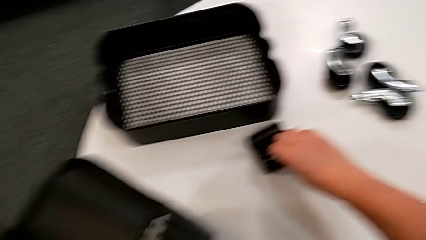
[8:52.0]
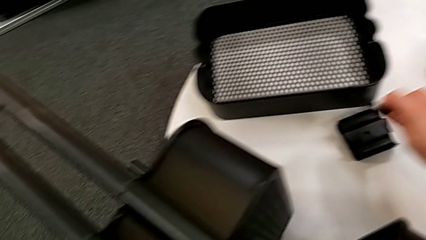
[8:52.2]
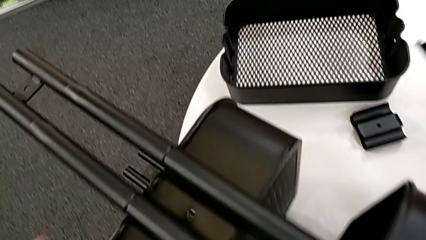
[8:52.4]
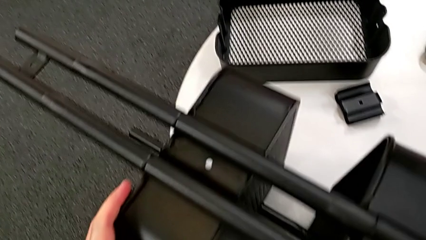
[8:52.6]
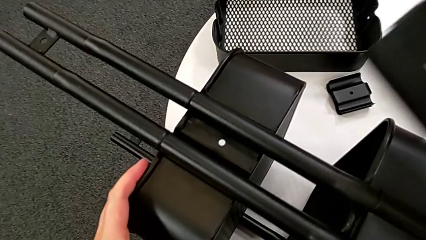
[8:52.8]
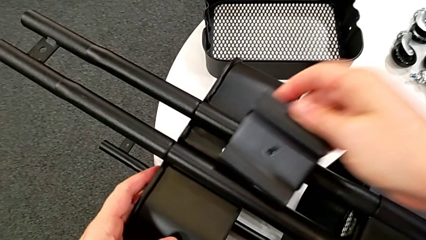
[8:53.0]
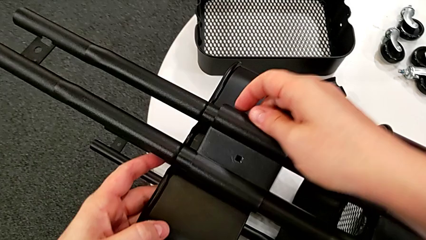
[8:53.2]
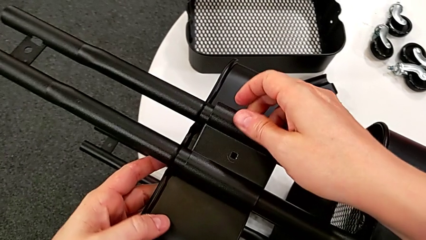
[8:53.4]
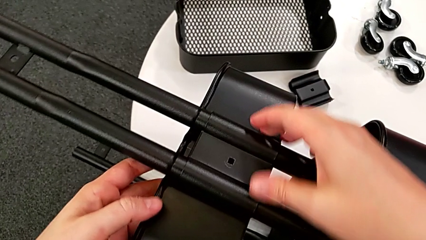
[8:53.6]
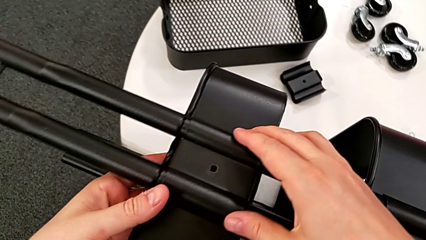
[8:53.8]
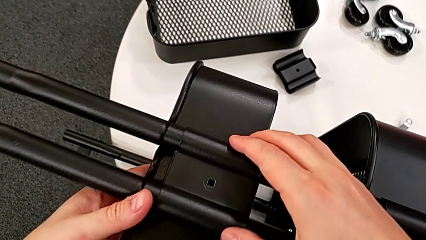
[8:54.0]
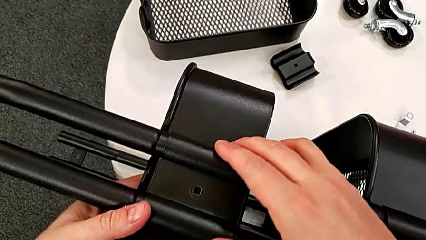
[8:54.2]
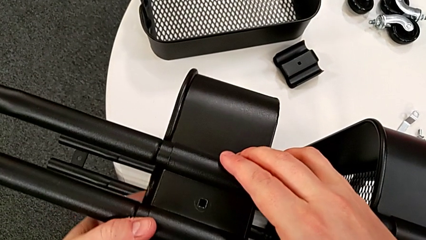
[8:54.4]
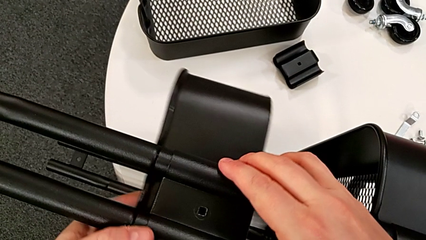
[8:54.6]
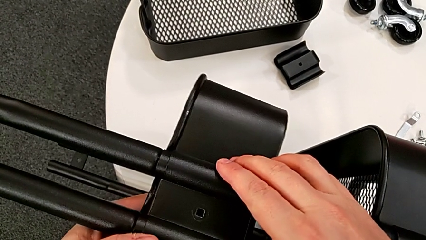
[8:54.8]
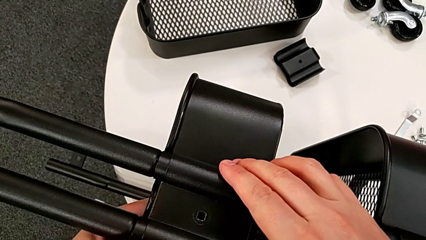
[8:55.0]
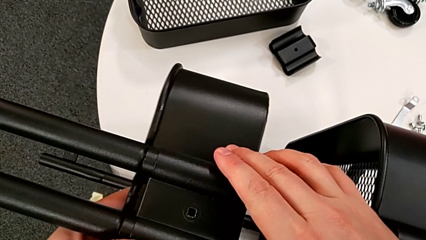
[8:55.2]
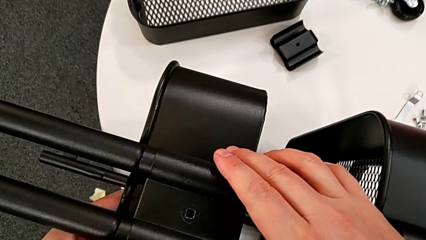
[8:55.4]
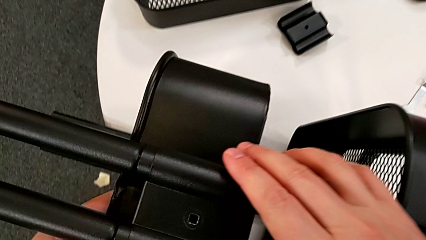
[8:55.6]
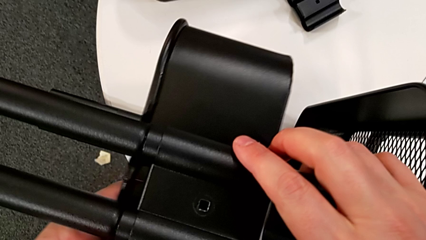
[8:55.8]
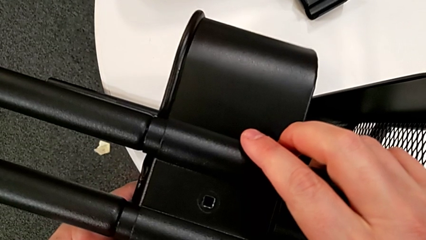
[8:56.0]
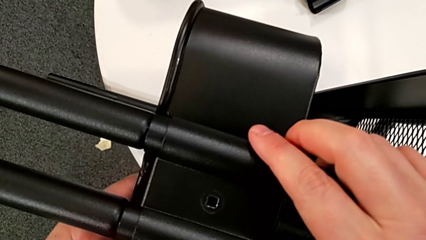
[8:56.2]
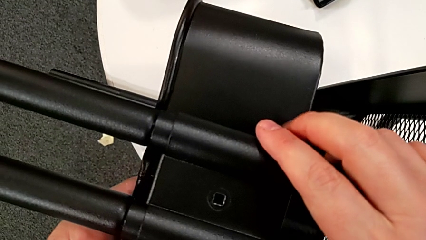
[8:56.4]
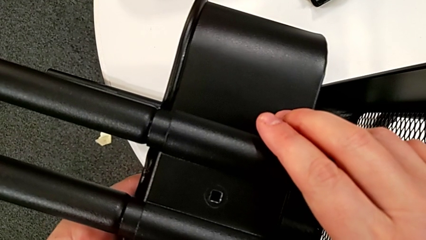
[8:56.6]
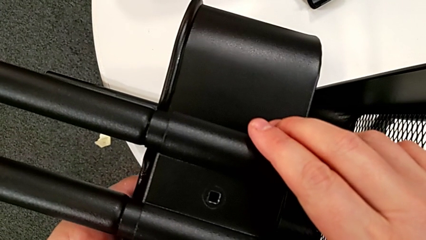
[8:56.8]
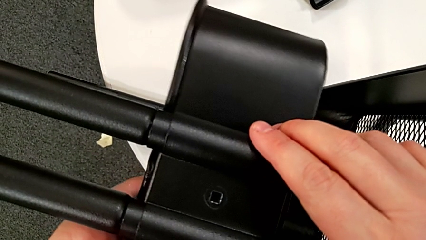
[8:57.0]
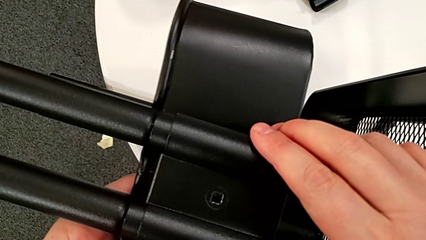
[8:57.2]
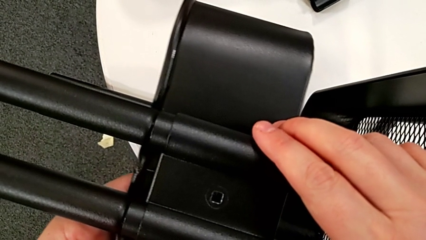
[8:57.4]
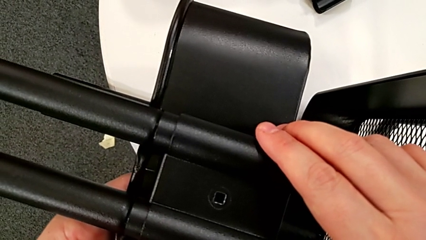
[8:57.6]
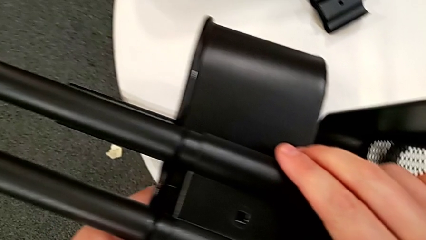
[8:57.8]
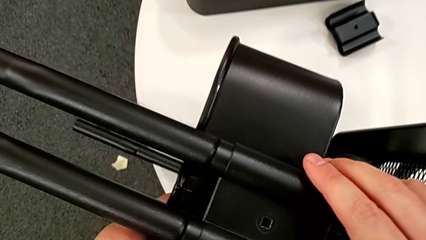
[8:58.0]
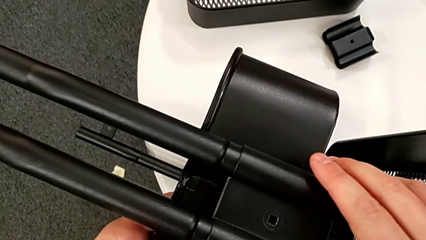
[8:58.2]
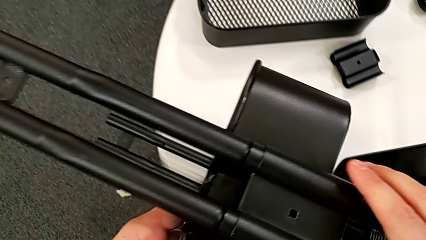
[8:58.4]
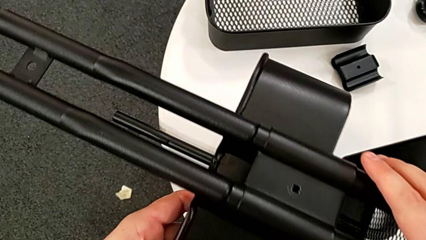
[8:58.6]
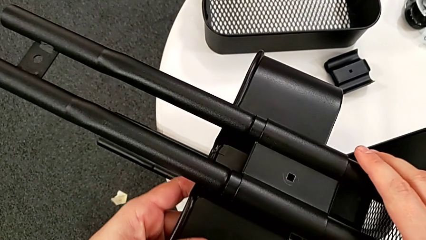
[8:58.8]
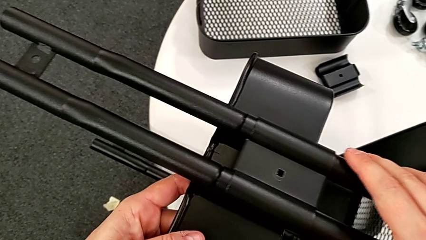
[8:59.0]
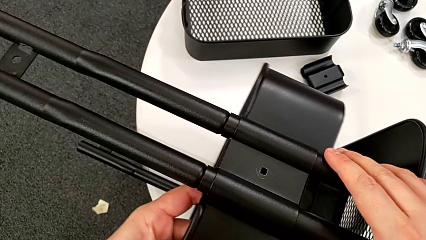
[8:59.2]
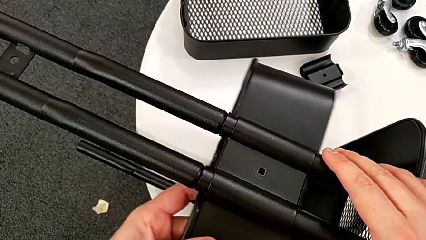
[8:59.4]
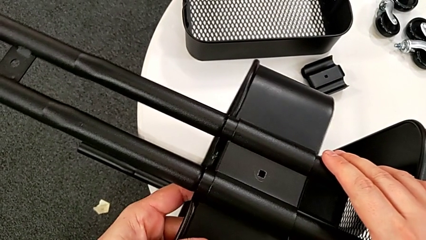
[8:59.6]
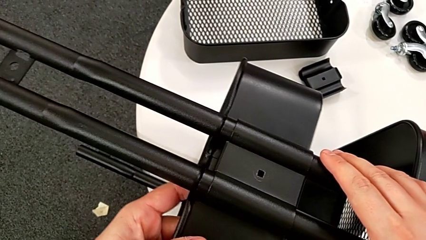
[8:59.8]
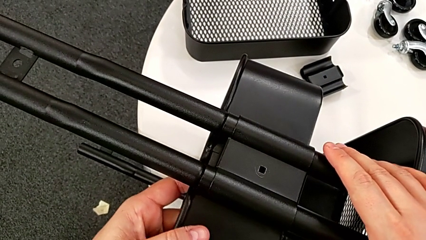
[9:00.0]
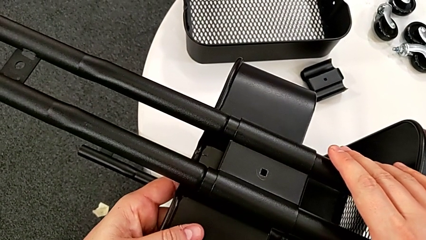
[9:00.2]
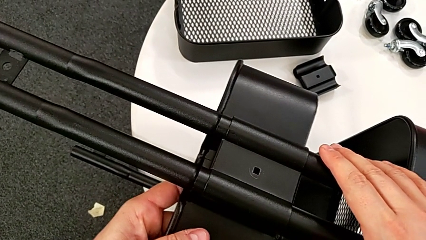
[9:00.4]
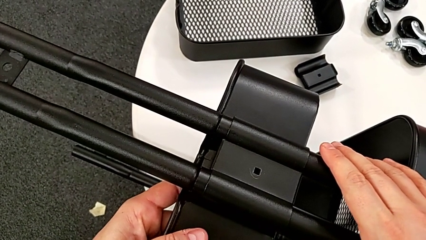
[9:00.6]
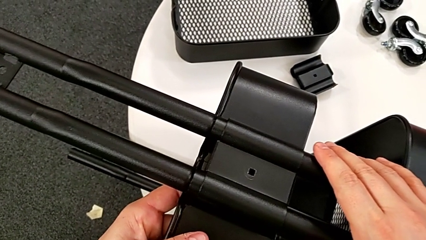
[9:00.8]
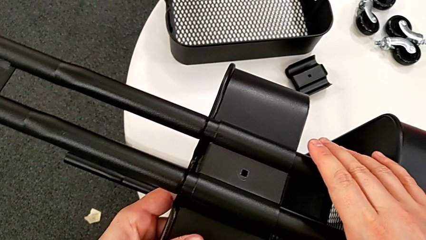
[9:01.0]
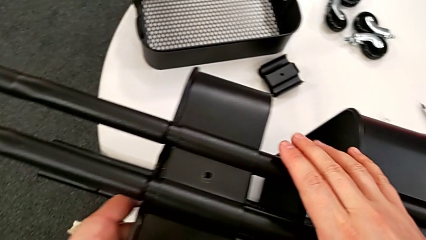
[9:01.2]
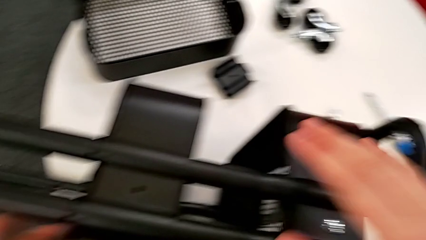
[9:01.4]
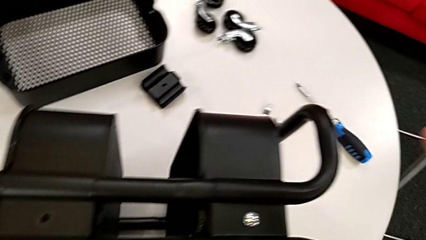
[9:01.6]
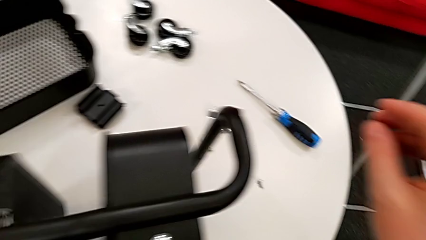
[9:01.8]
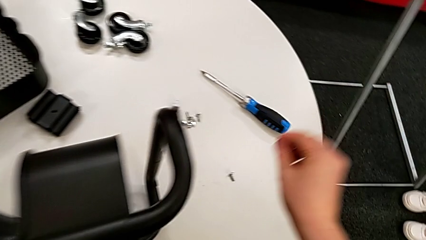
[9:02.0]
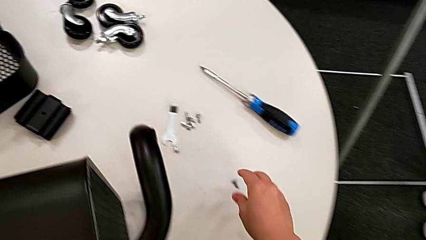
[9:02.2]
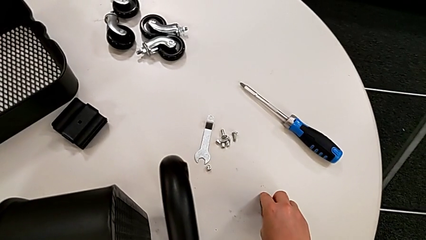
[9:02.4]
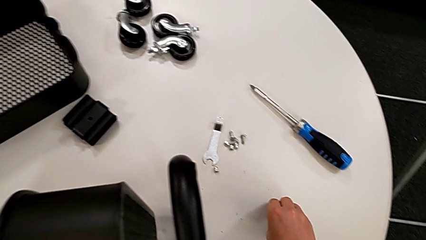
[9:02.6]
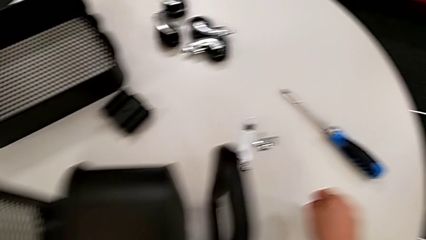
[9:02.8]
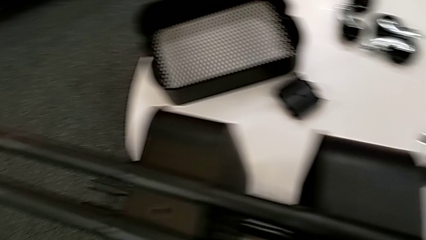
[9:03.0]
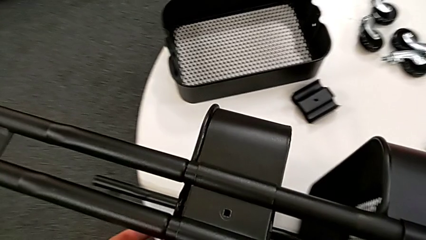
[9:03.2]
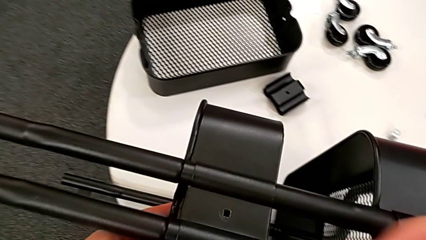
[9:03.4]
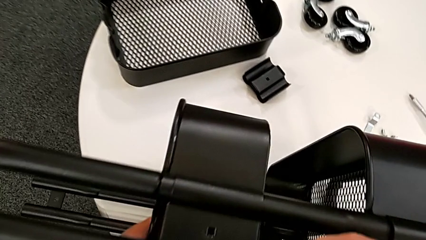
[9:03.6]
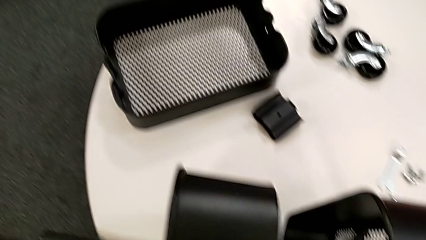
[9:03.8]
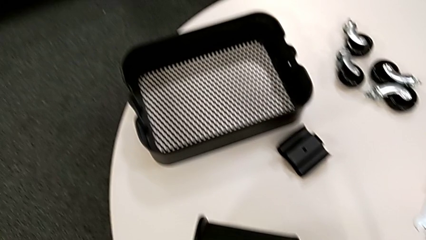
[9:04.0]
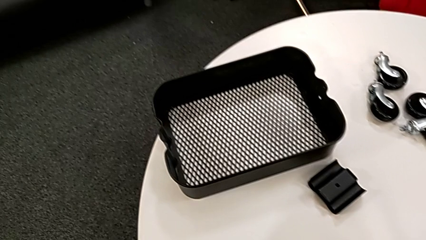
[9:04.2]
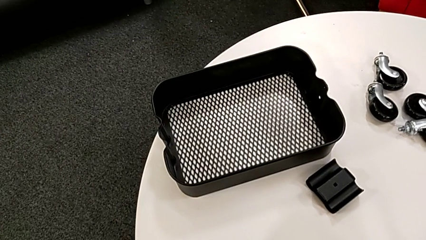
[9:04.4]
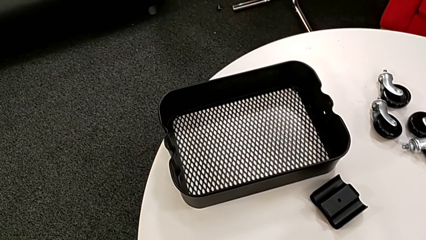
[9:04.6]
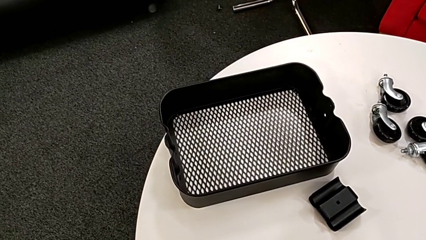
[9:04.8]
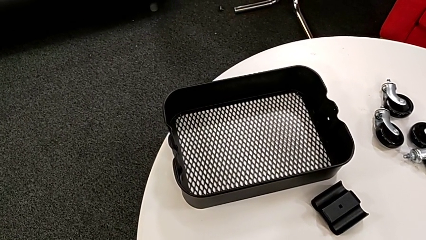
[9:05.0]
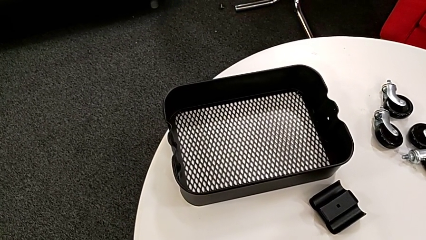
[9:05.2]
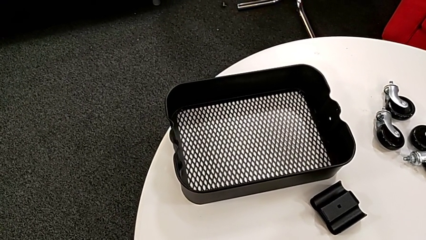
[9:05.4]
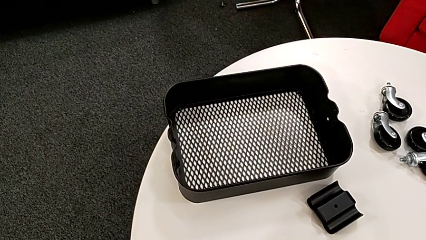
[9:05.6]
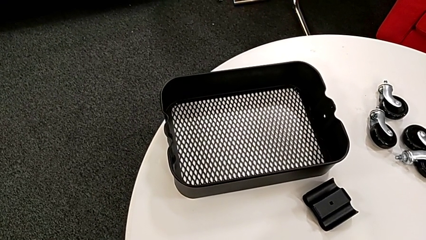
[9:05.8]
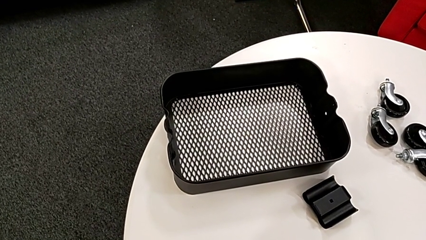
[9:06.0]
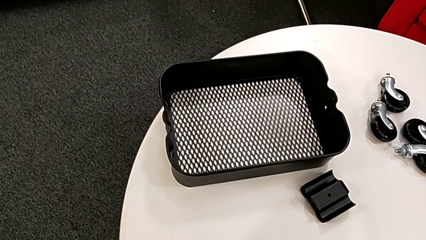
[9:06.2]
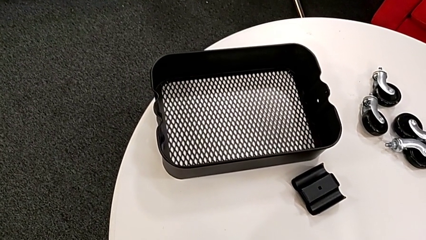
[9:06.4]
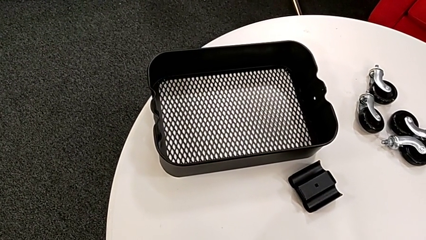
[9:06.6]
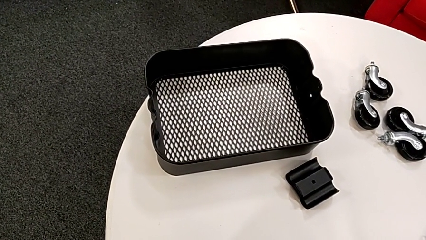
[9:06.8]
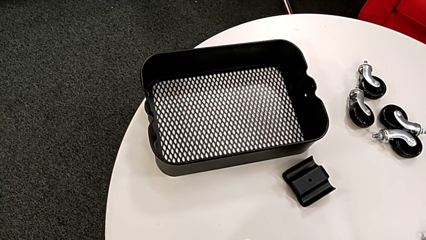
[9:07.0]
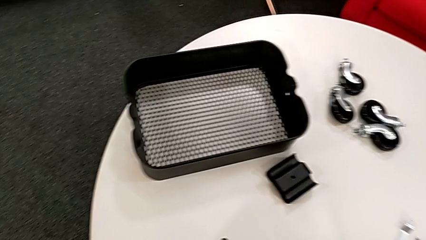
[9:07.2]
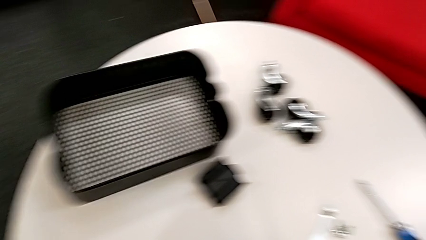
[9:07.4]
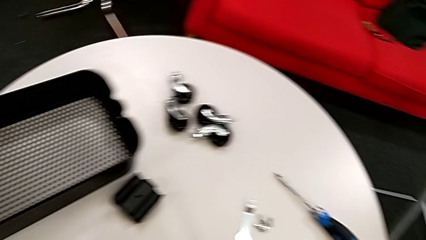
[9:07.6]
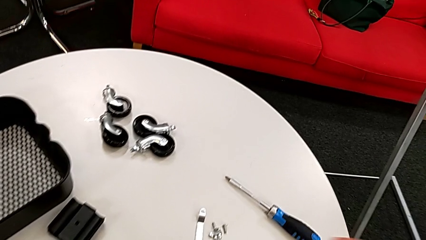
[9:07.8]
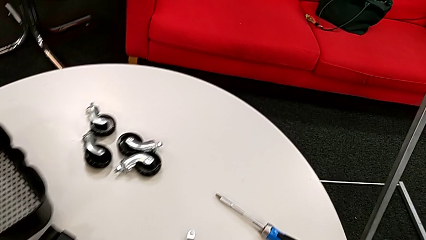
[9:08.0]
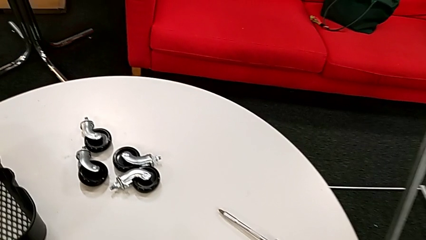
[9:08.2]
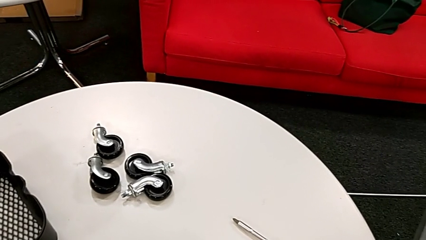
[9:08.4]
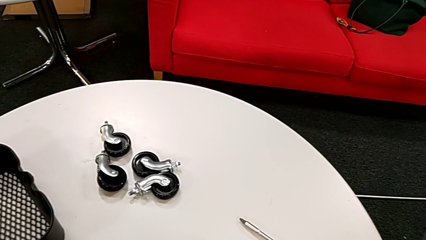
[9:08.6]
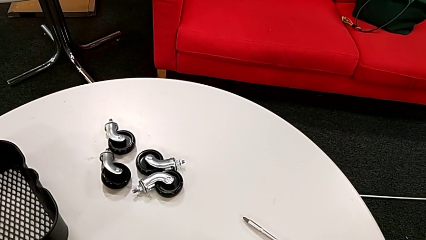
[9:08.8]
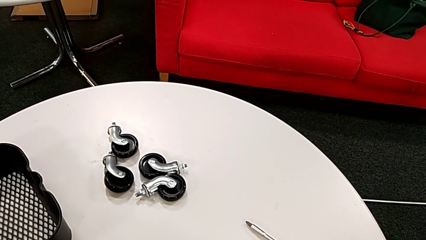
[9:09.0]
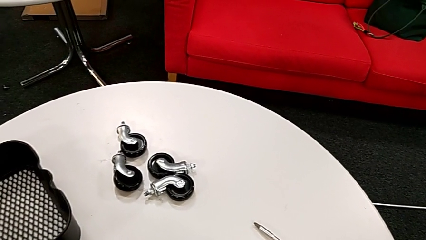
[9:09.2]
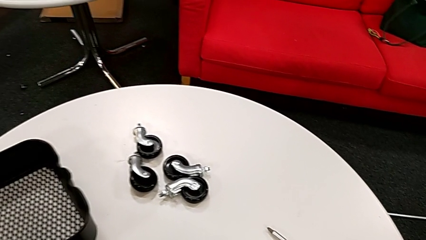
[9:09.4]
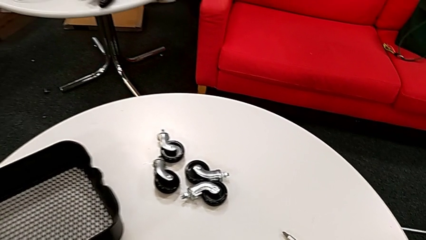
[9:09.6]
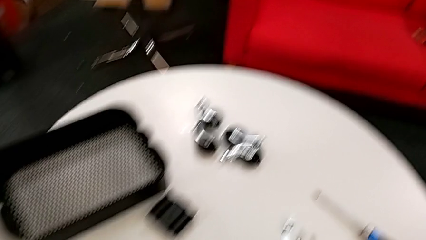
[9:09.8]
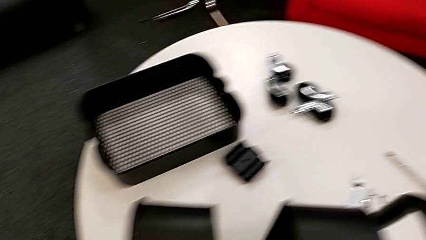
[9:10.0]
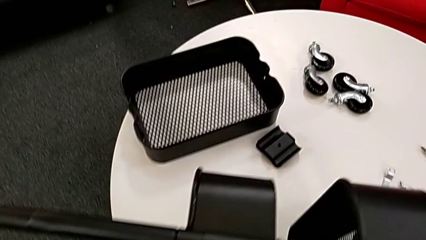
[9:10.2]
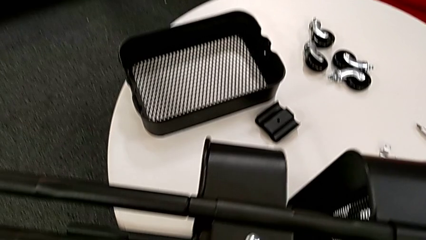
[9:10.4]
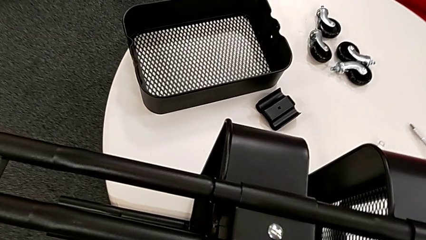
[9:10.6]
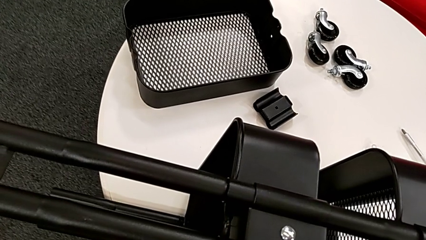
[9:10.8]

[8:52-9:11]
The camera wearer is assembling the first bracket of the middle tray.
